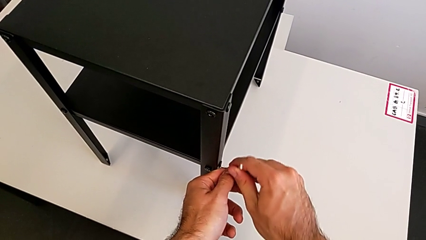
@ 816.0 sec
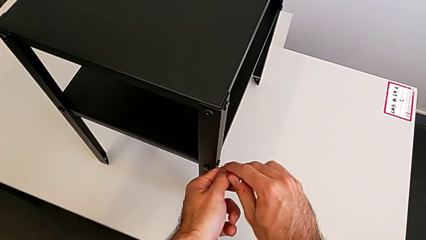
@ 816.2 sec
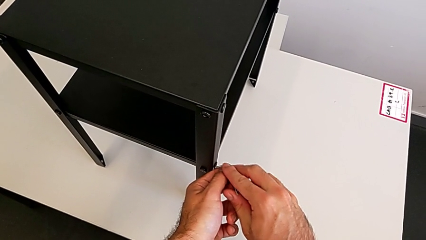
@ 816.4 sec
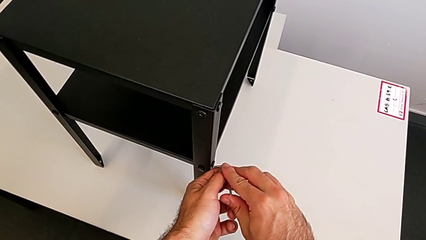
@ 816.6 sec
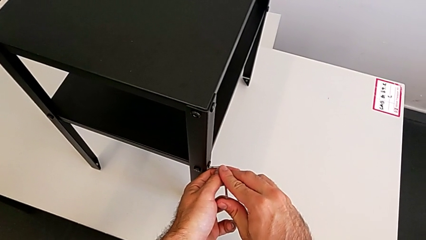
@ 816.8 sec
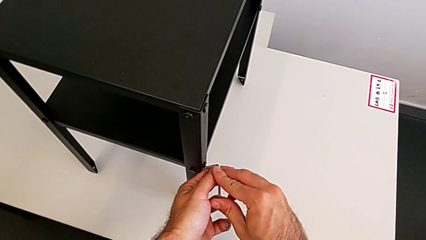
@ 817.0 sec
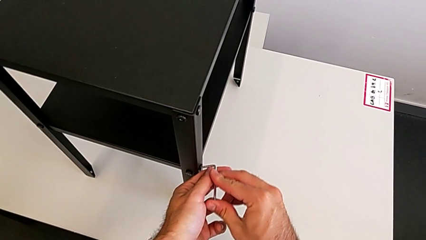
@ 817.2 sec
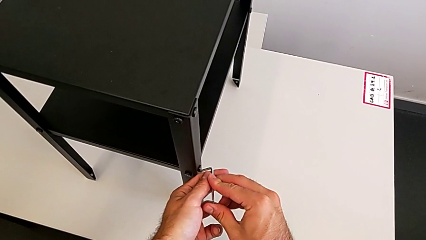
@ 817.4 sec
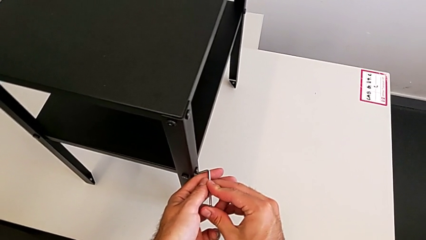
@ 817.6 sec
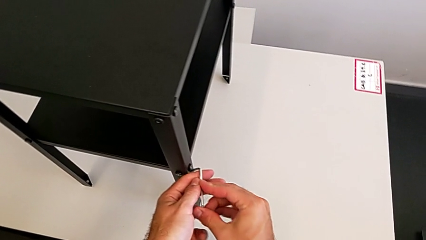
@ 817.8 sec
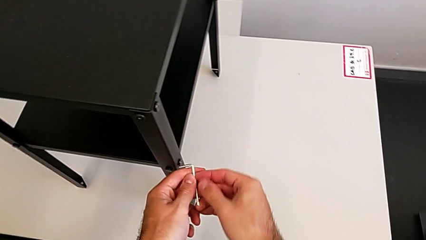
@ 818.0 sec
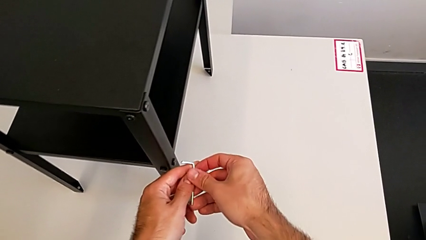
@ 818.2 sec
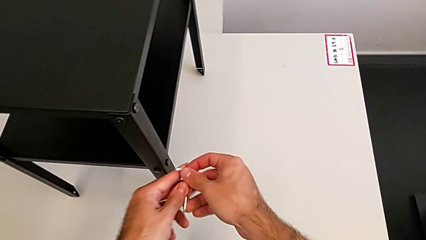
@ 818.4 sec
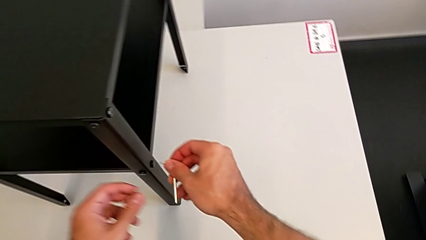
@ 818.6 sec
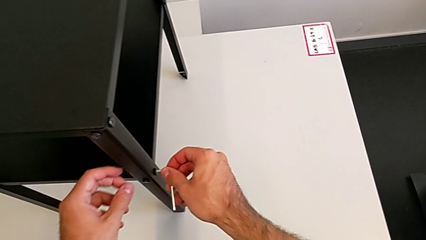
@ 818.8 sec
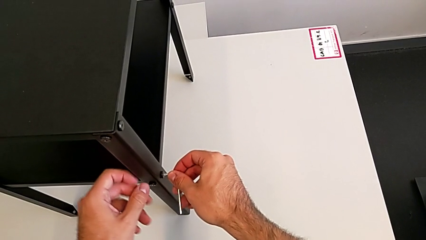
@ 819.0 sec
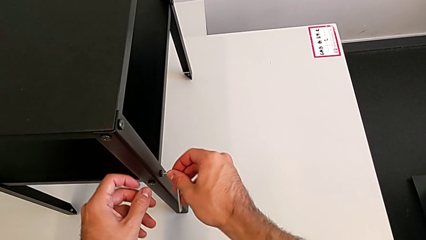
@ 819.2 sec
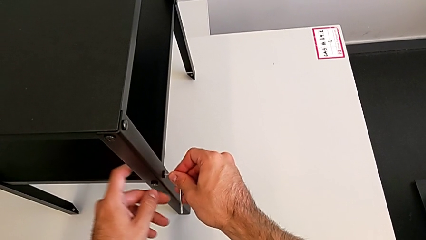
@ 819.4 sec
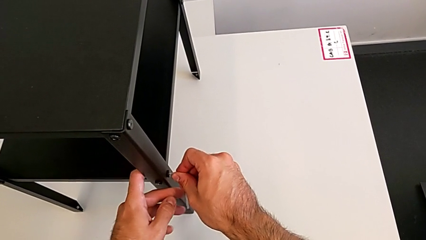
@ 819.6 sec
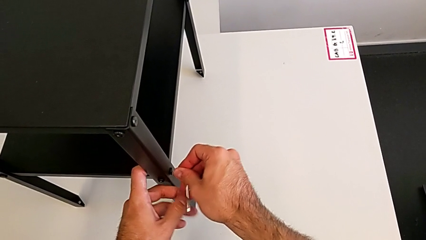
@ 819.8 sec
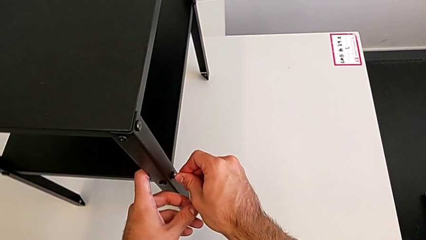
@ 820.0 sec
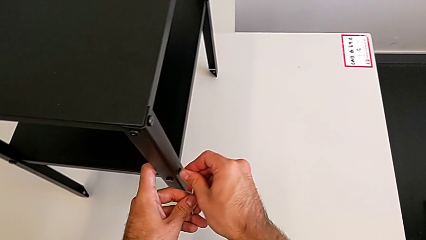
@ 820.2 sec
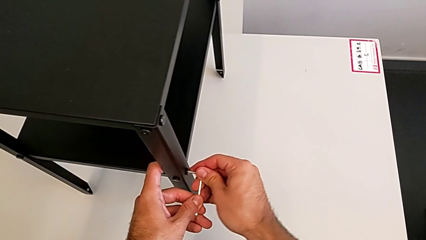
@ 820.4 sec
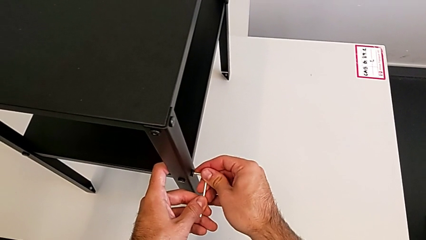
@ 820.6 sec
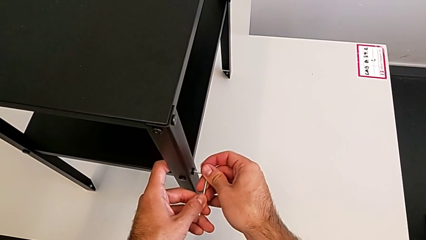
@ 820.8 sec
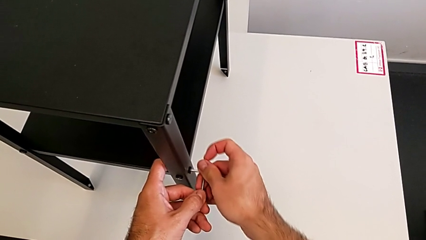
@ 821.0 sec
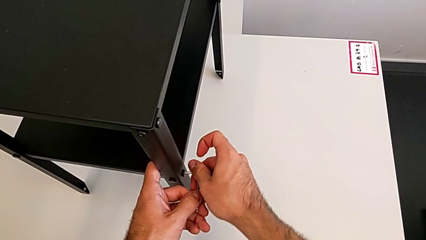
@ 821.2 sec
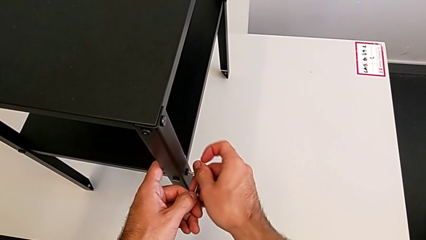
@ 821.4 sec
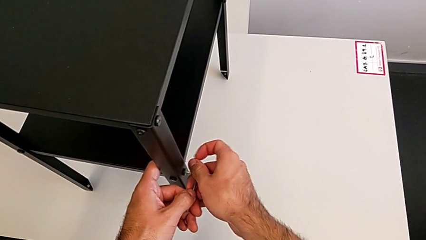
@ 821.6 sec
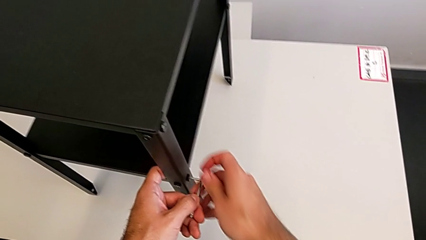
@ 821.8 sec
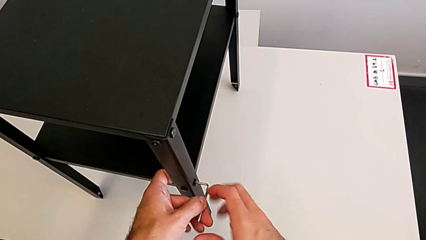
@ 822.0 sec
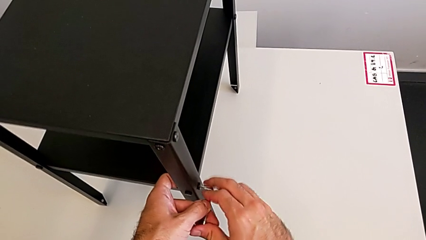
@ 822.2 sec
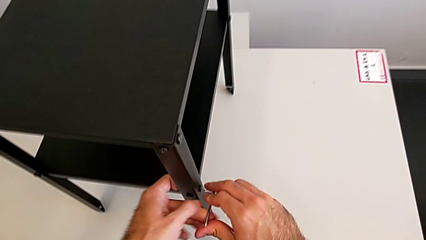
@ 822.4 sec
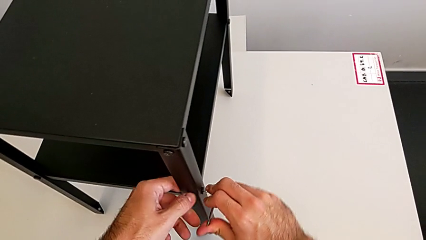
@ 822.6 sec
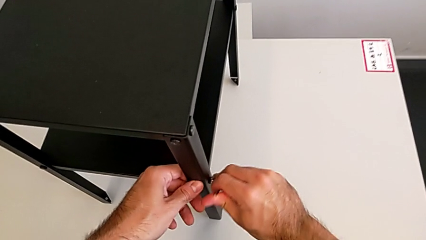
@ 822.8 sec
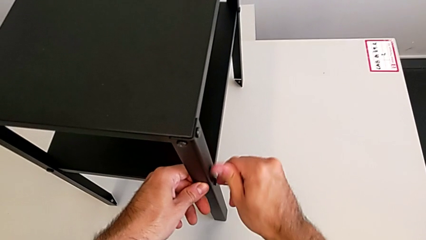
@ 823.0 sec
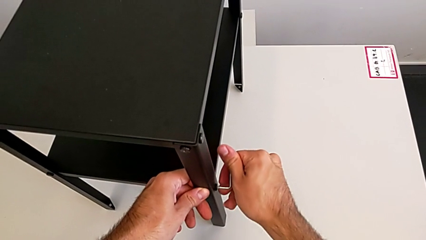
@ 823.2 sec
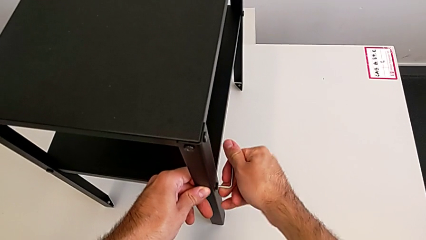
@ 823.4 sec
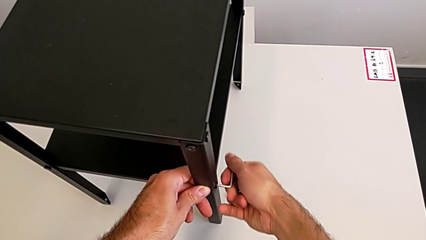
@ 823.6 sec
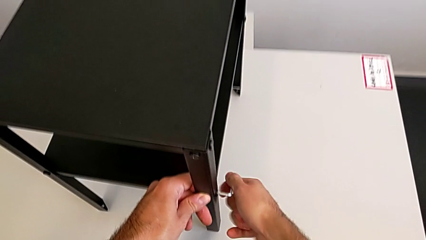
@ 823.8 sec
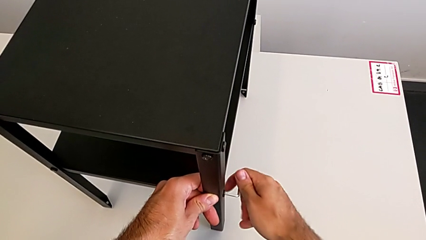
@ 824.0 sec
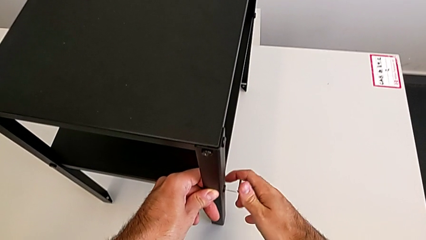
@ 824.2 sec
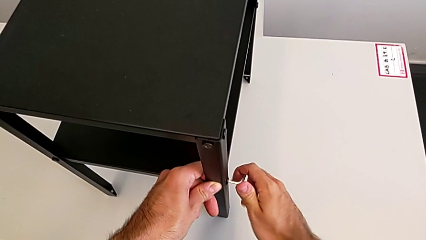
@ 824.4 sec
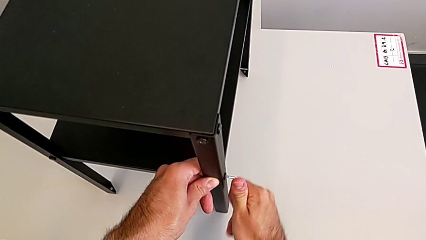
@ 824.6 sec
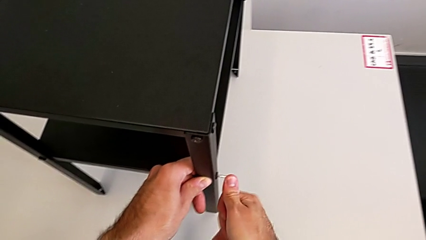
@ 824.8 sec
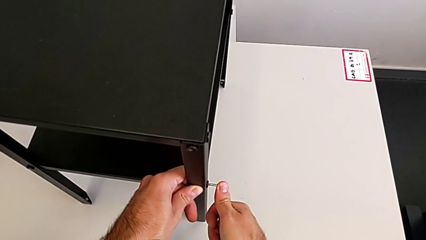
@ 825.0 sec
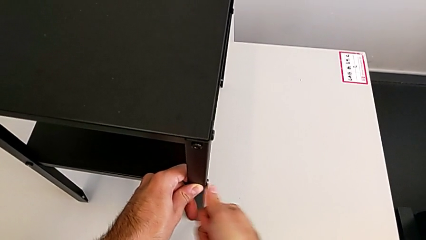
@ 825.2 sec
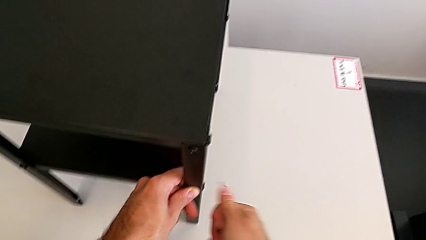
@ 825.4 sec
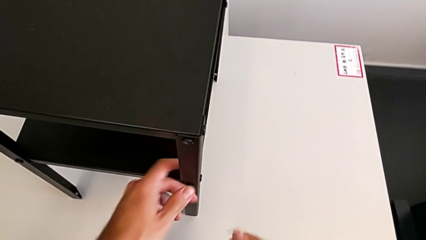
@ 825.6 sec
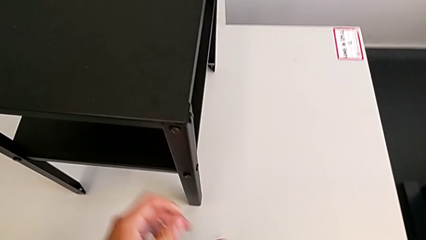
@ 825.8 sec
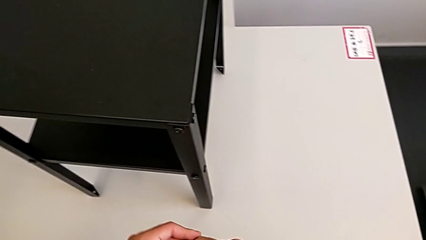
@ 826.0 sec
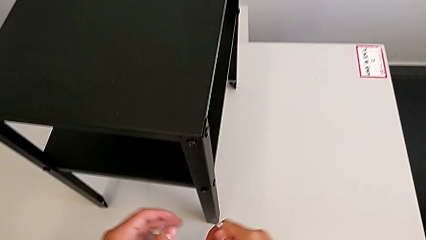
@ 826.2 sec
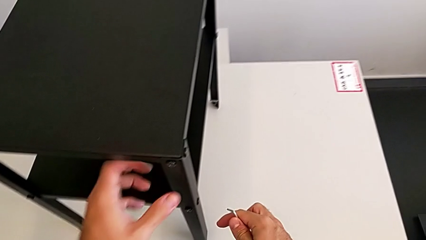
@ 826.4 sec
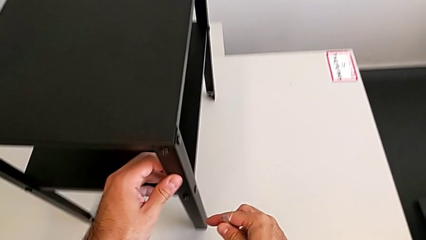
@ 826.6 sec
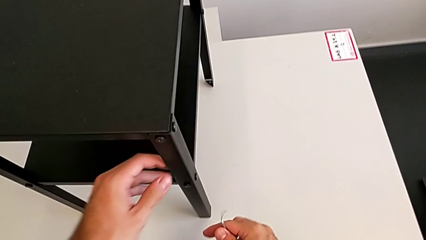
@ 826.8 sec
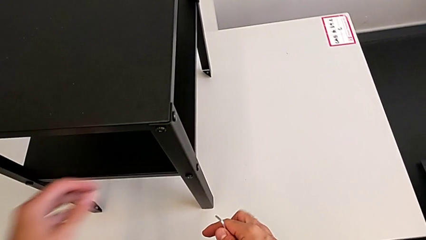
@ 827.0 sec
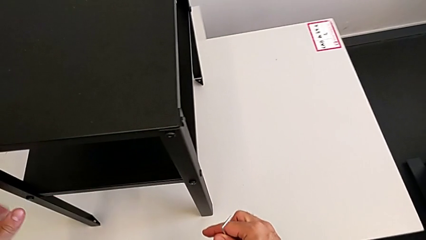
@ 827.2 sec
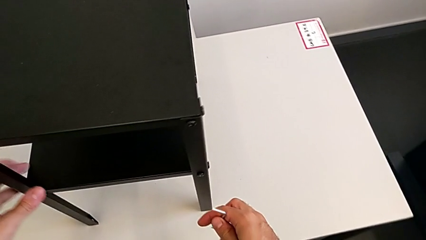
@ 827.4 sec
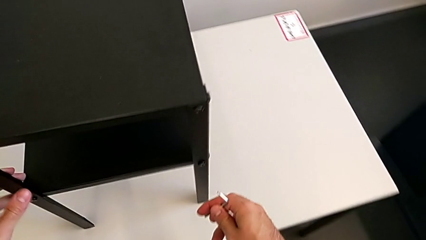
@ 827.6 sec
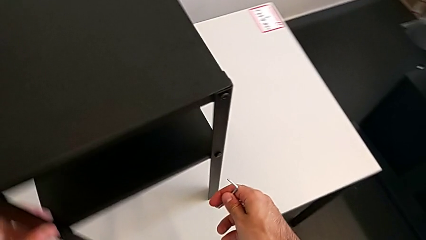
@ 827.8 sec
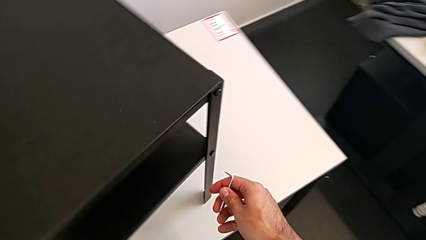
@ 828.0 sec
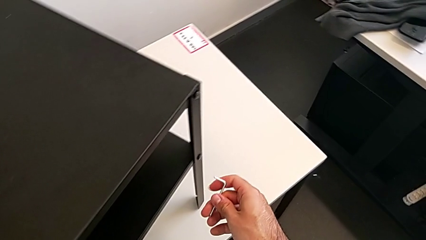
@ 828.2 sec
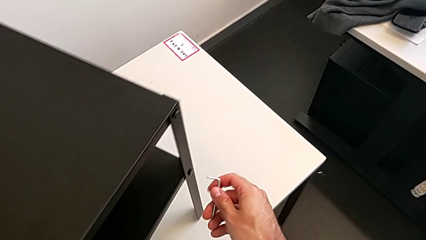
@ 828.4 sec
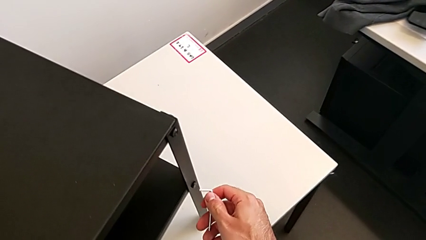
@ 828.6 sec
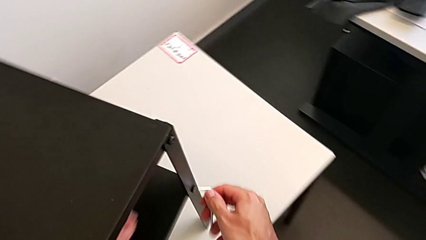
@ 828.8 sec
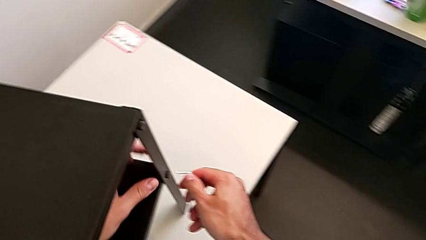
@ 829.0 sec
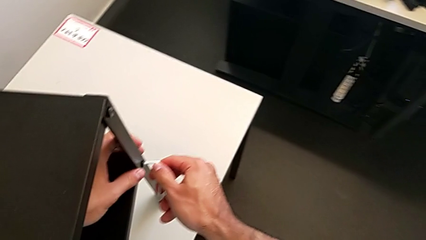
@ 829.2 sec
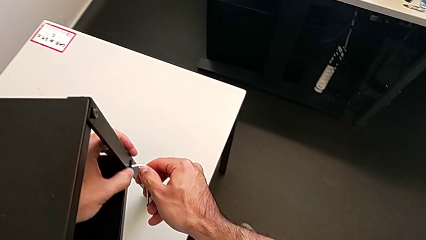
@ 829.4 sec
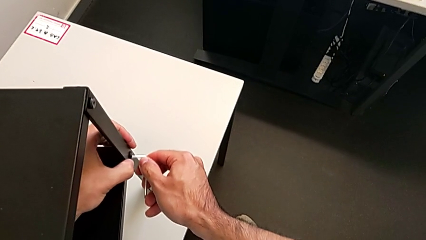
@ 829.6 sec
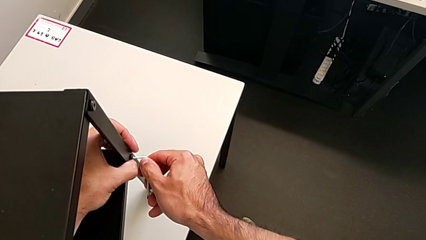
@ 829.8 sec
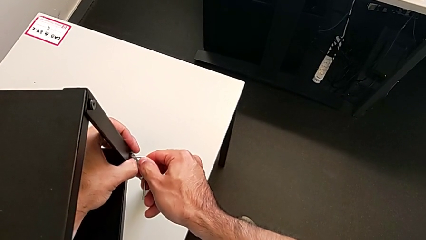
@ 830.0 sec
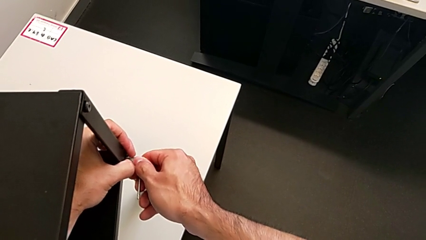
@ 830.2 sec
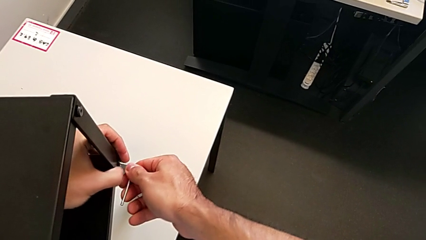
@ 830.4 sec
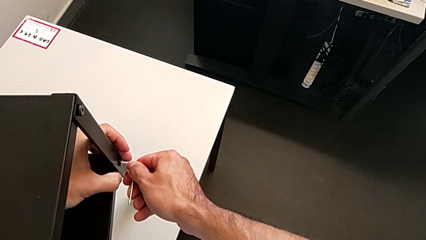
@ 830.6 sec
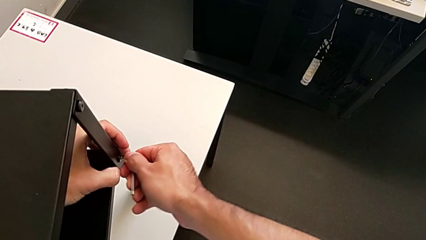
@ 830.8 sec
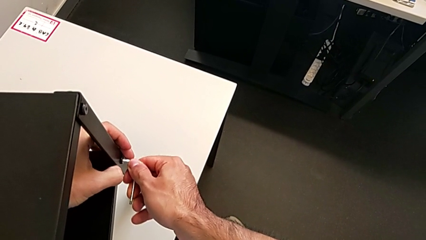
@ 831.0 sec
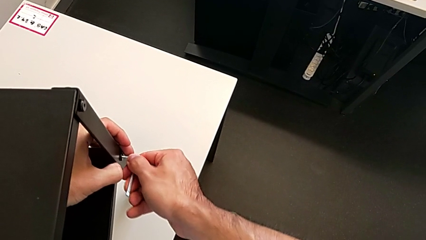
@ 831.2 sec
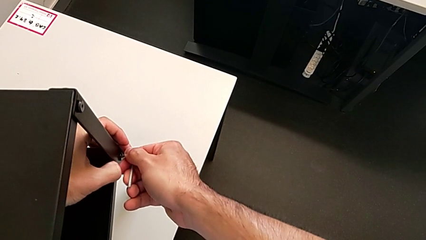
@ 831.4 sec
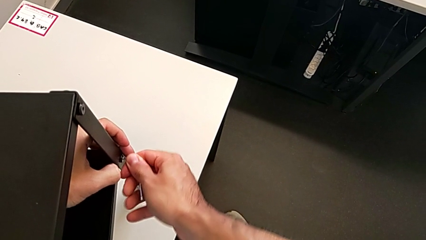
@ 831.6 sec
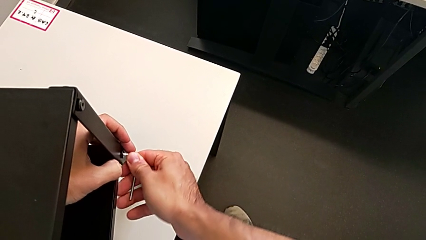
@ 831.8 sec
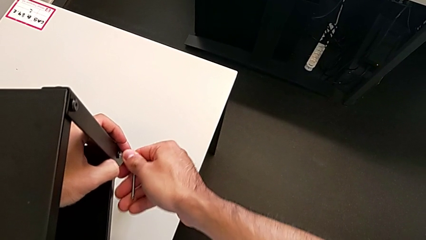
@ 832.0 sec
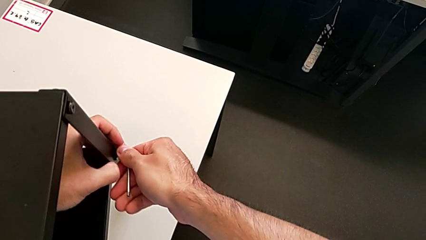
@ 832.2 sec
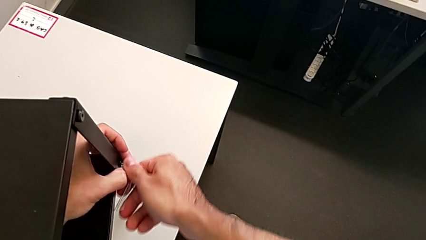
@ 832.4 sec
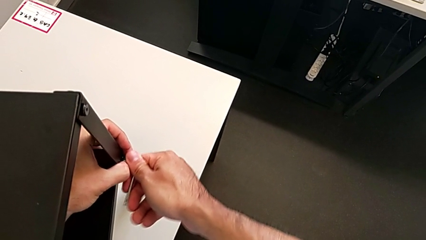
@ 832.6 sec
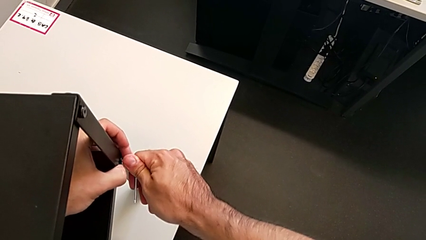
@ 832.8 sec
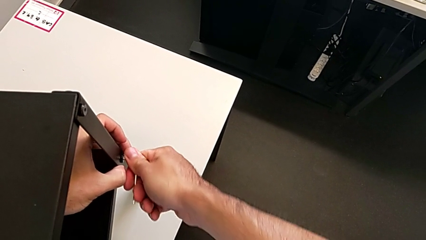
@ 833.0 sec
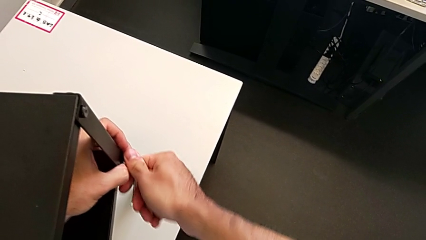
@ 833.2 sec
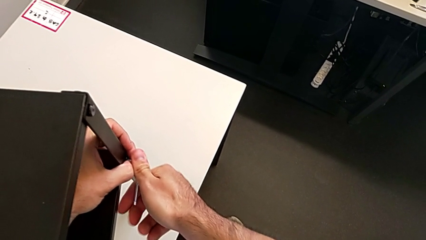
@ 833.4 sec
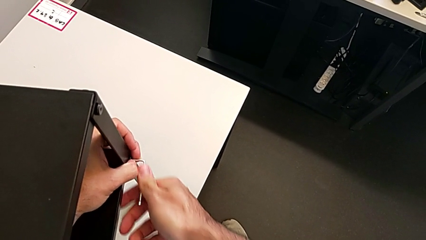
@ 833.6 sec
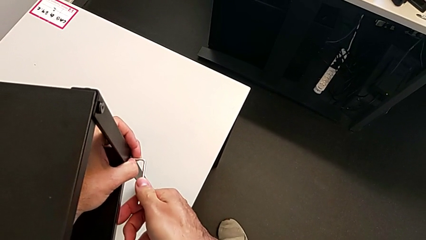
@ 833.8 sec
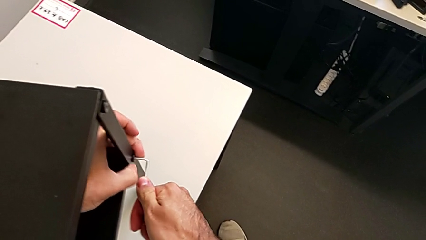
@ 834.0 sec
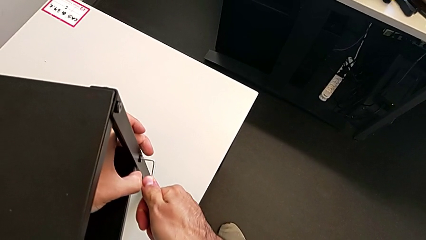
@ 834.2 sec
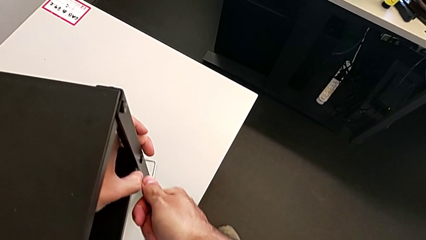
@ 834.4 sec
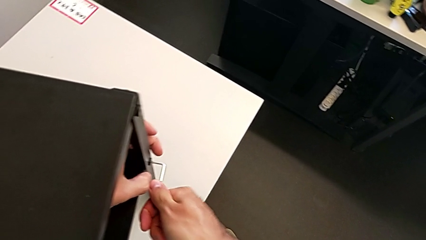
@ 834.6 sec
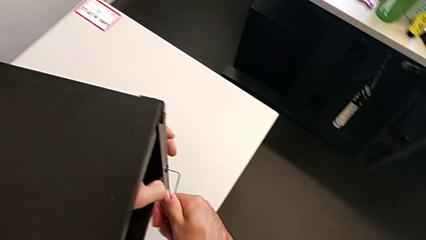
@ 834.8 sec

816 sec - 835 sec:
The camera wearer is tightening all the hex socket heads. They insert the Allen wrench, screw the hex socket head, withdraw the Allen wrench, slide the nightstand, insert the Allen wrench and withdraw it.
